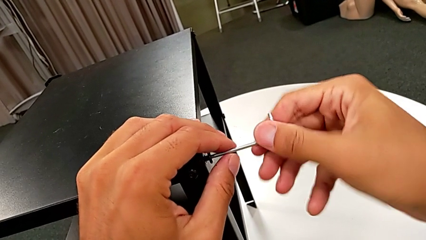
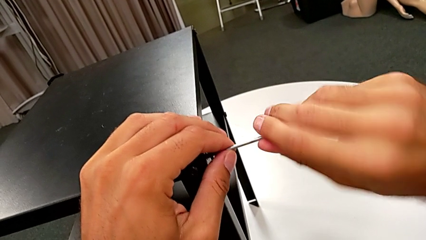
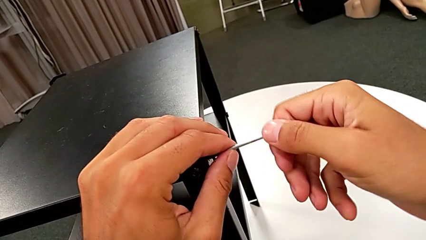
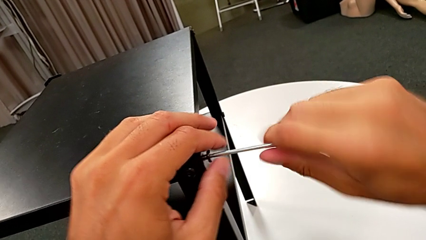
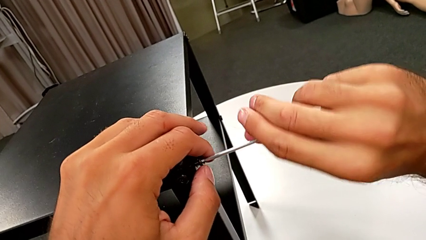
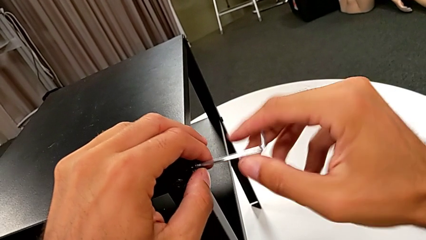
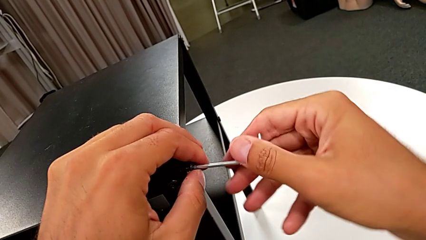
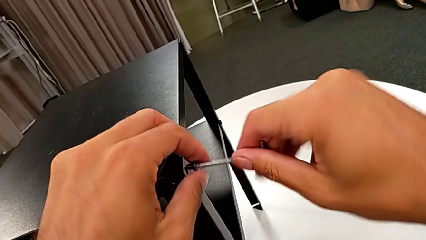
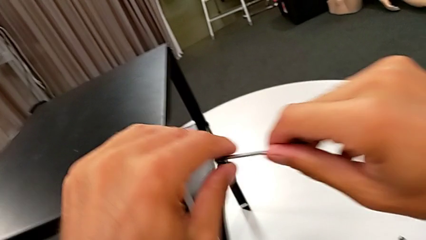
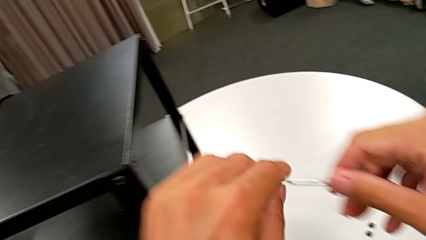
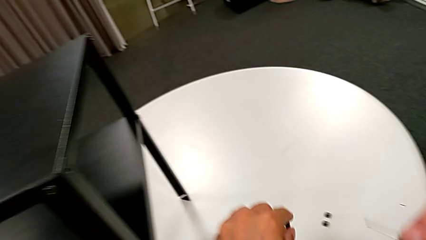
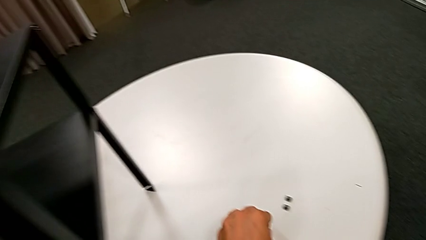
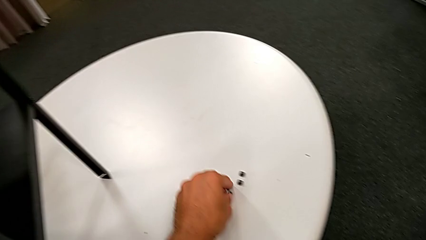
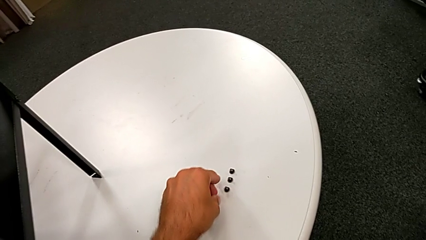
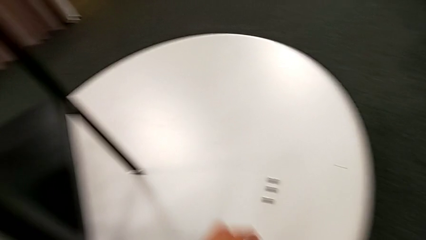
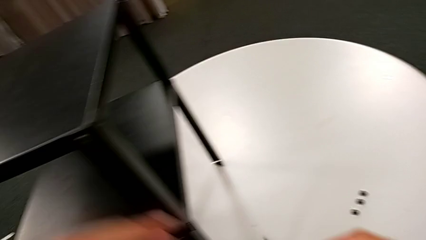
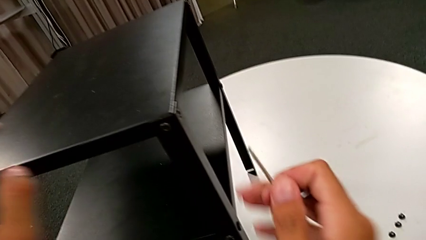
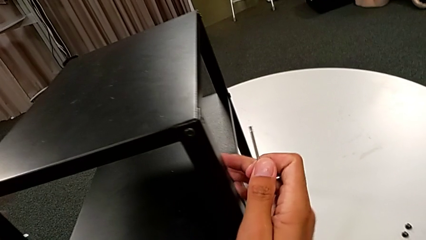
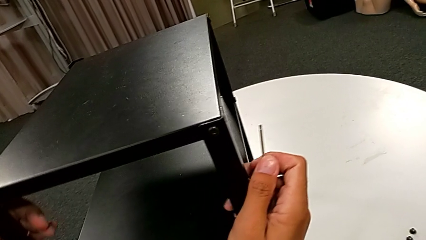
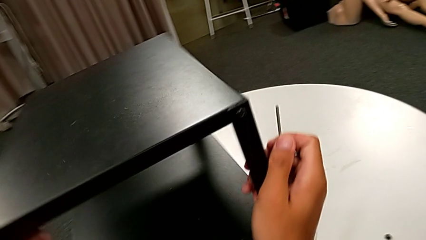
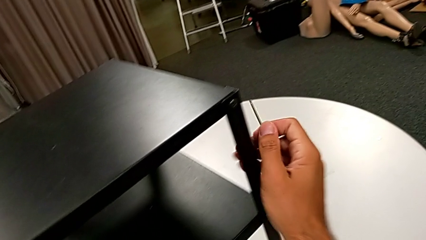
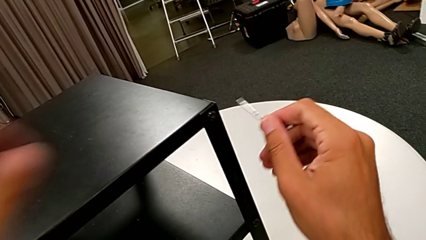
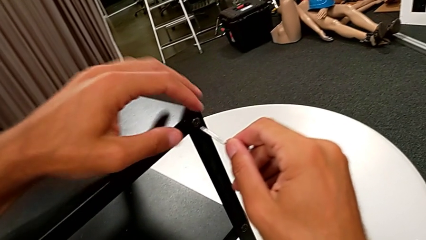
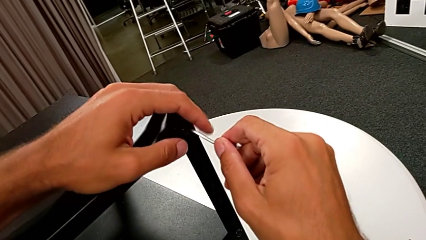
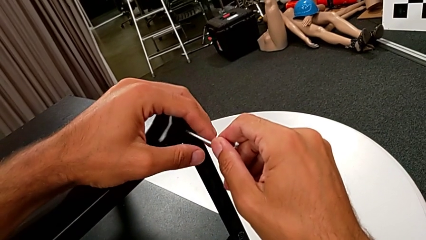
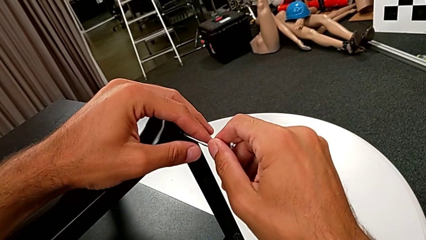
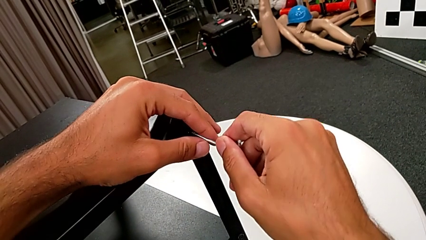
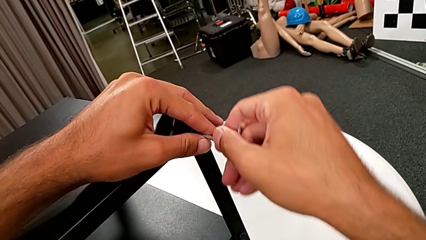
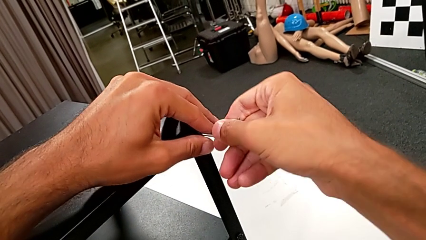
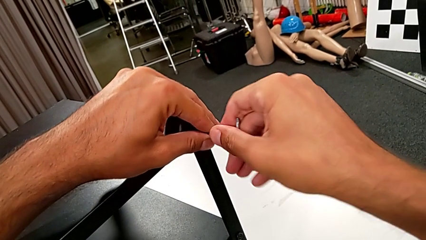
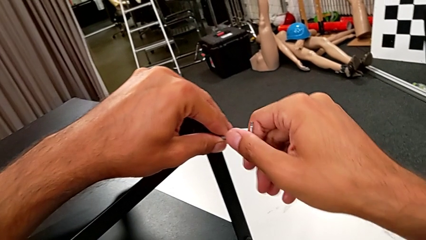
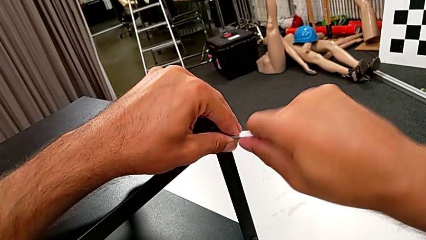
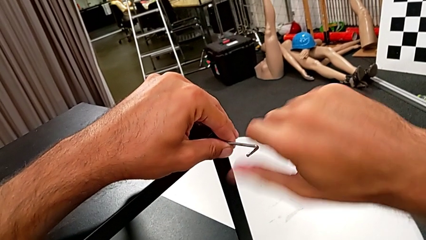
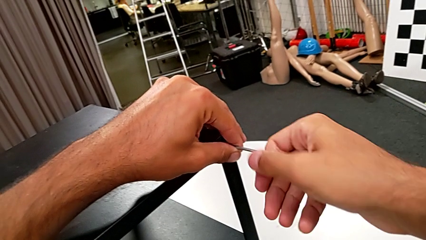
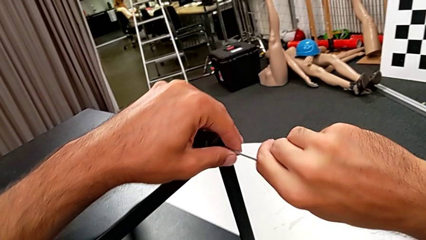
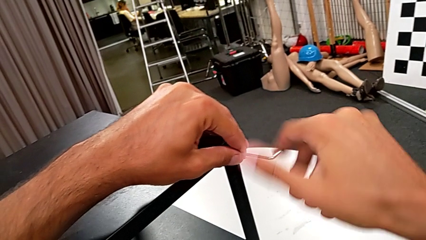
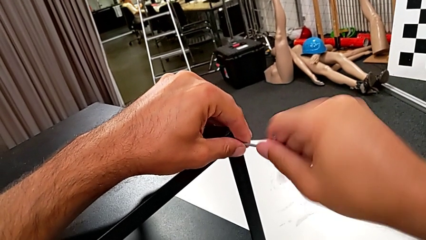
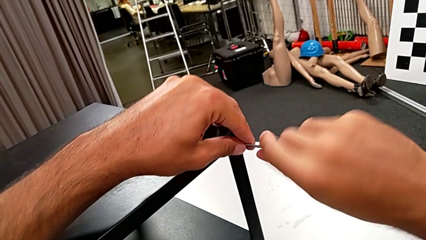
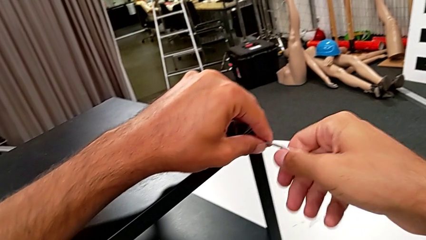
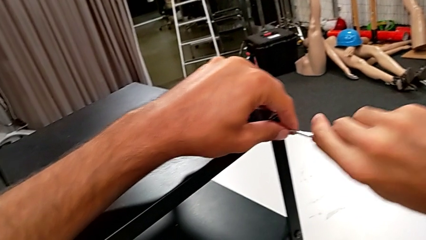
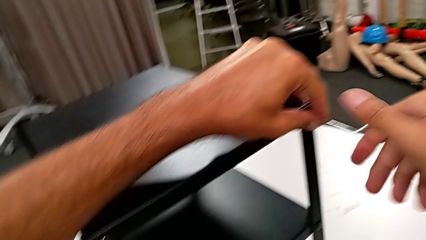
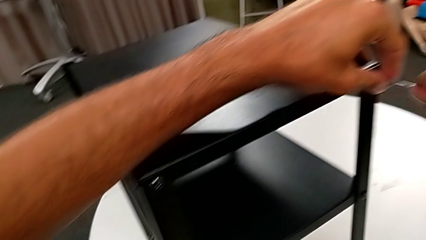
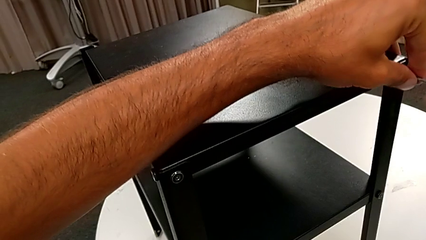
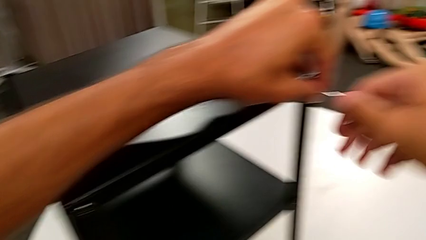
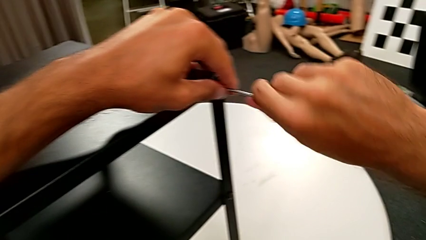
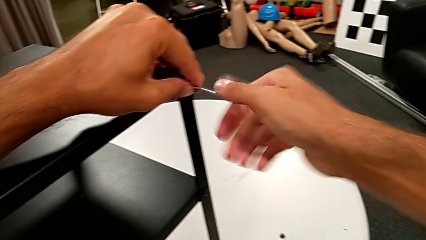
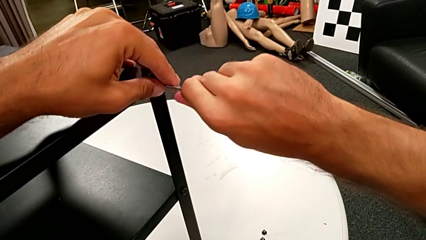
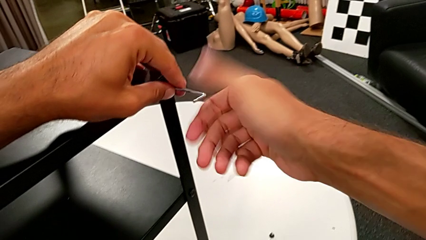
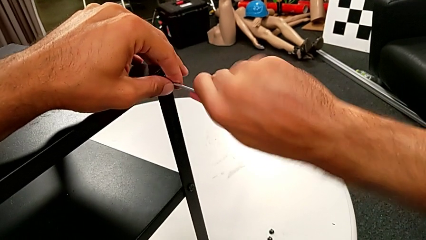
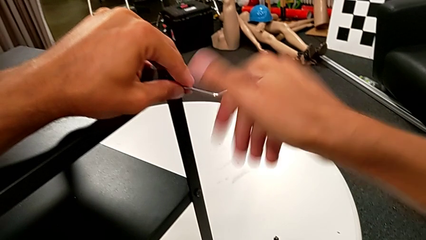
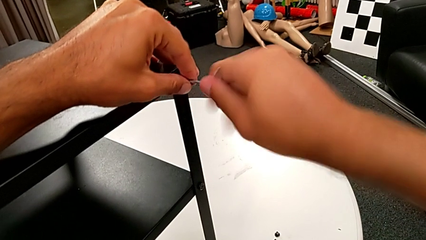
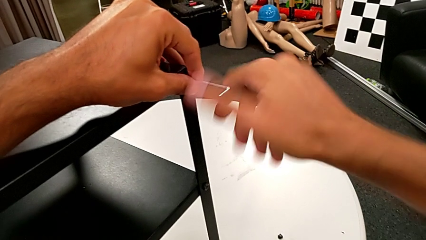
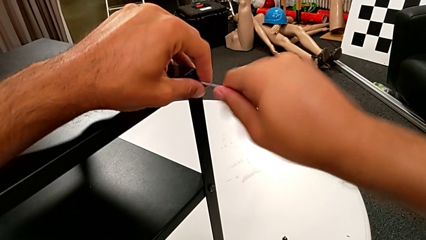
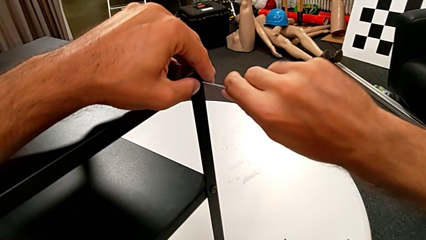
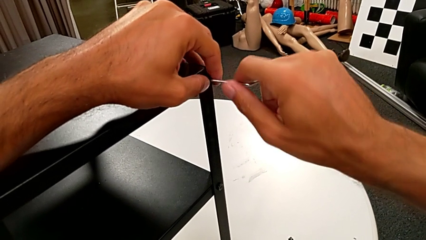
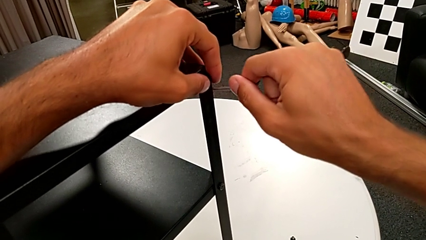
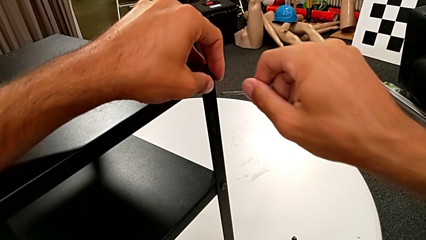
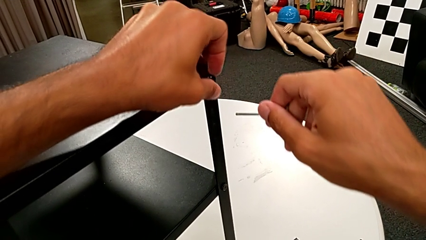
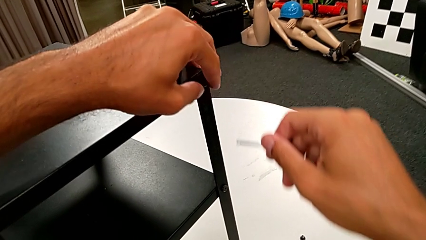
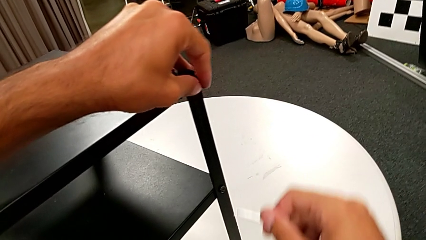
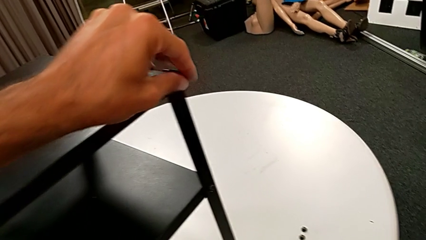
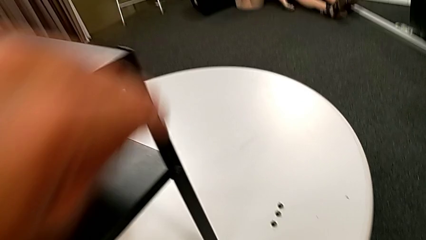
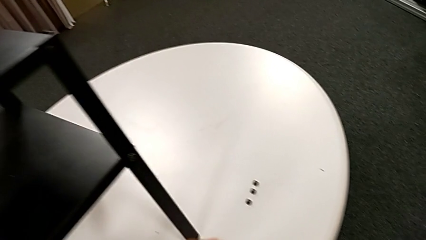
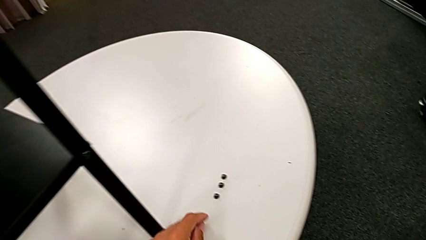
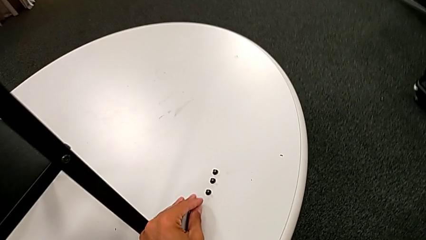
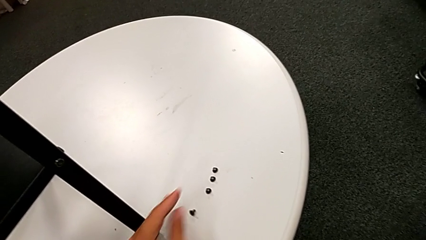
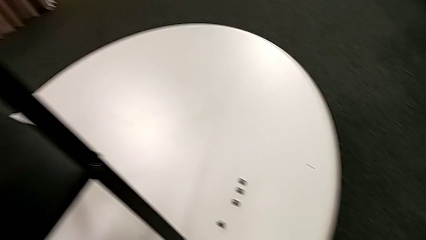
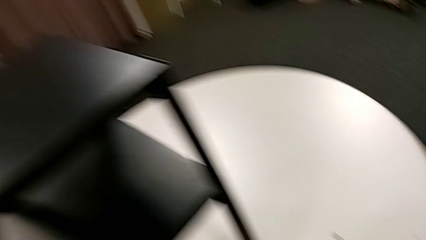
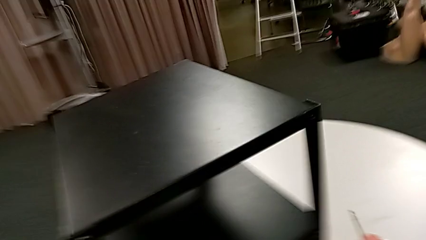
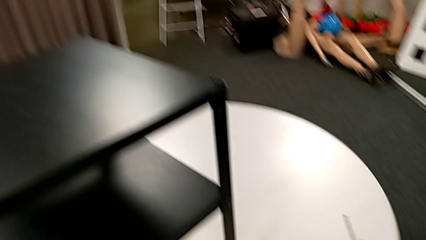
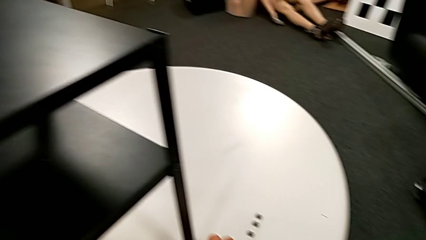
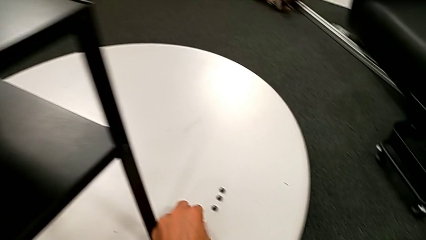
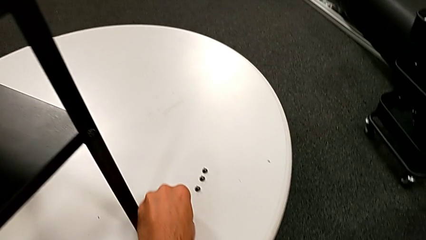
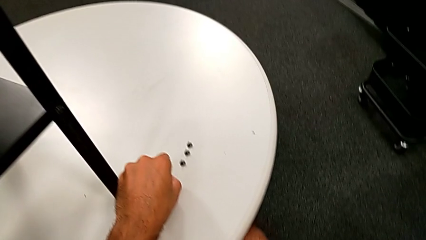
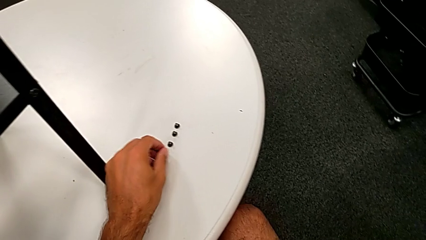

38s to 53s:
The camera wearer is unscrewing the second leg from the table. They disassemble the hex socket head, place it, rotate the nightstand, approach the hex socket head, insert the Allen wrench and unscrew the hex socket head. They withdraw the Allen wrench with the right hand, disassemble the hex socket head with the left hand, place it and rotate it.

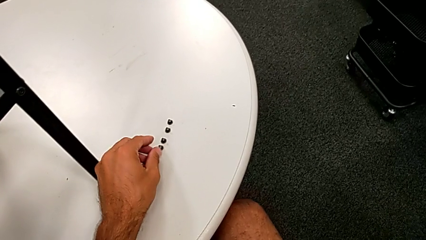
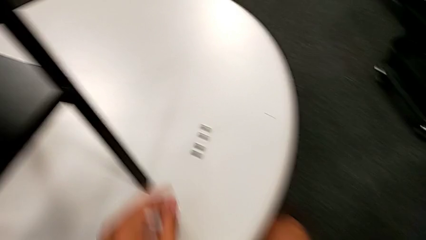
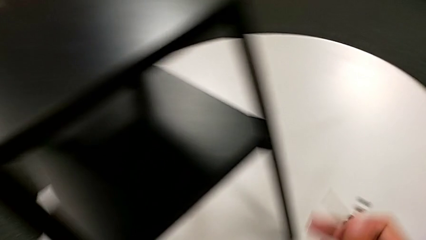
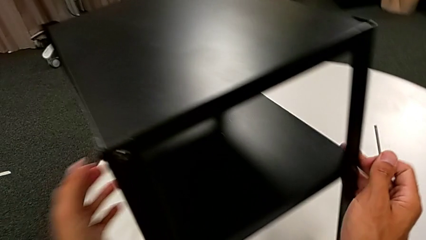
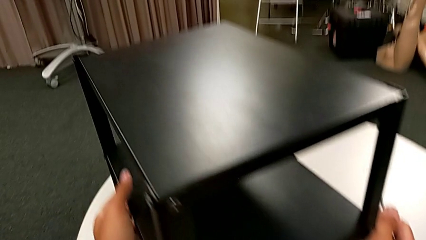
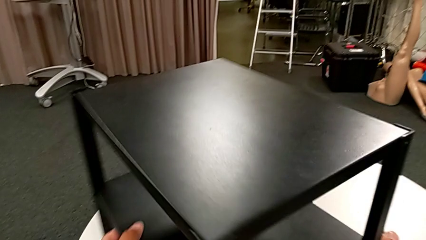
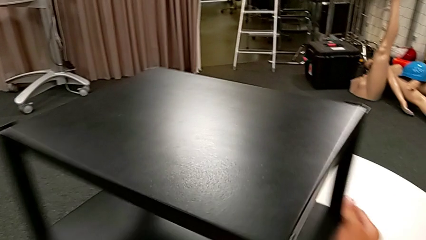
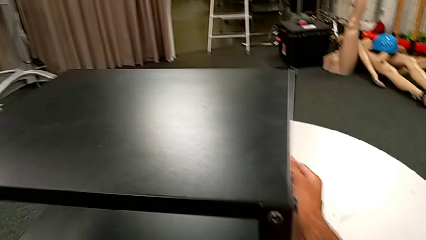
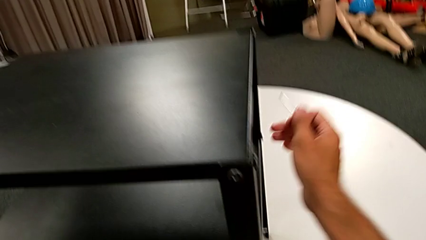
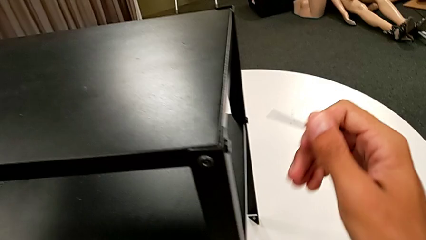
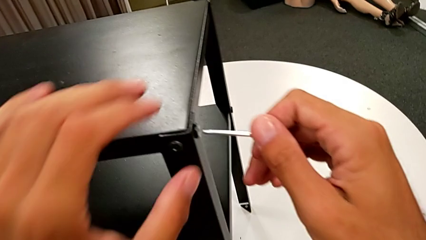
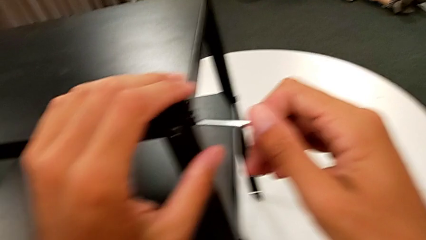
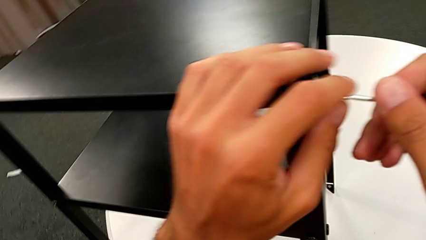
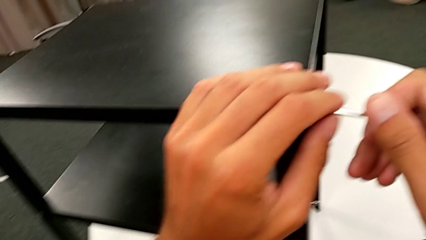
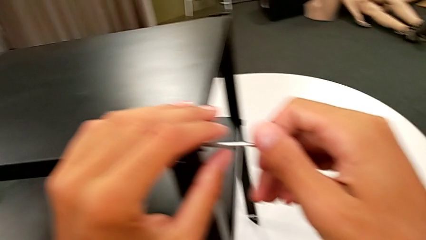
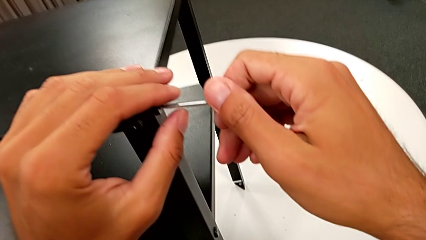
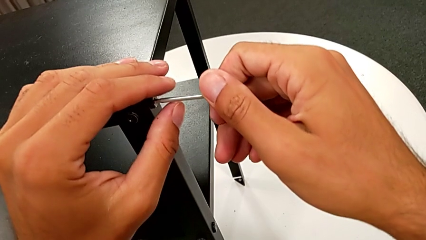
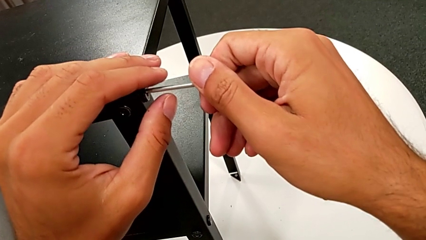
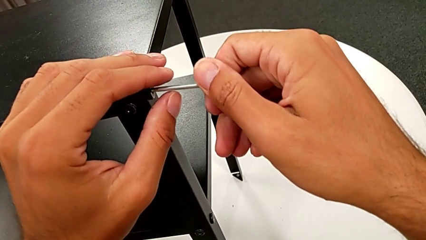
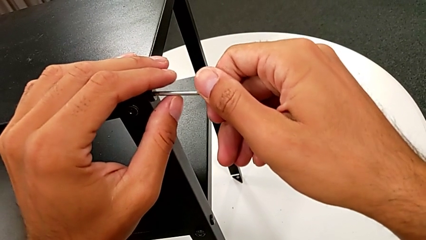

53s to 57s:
The camera wearer is unscrewing the third leg from the table. They rotate the nightstand, approach the hex socket head and insert the Allen wrench.
